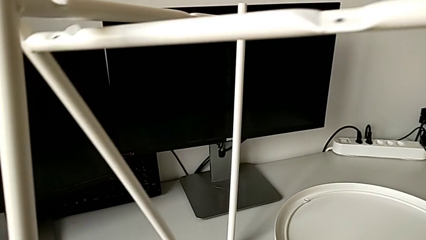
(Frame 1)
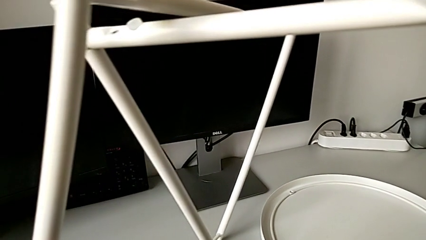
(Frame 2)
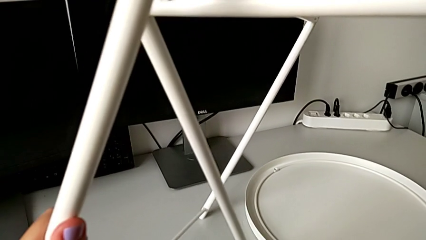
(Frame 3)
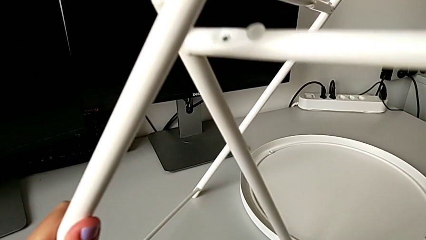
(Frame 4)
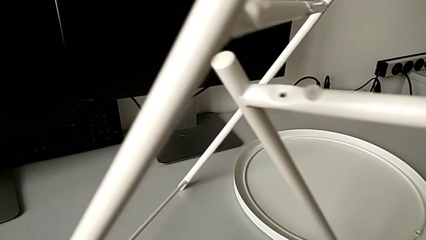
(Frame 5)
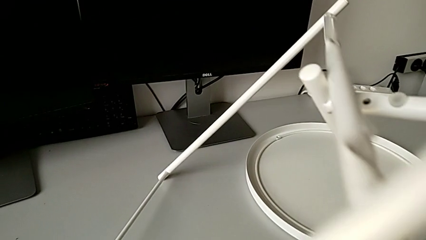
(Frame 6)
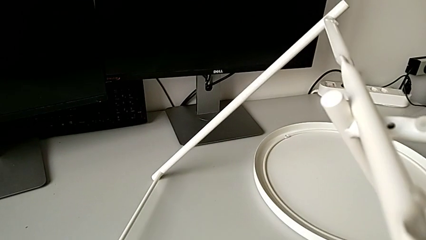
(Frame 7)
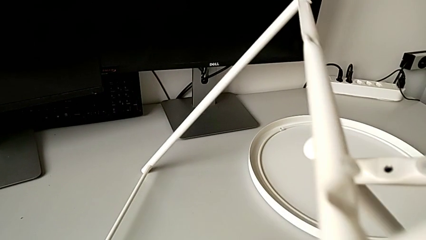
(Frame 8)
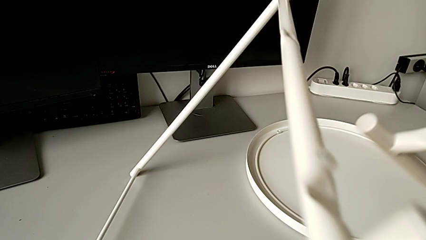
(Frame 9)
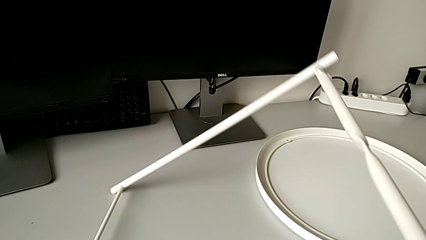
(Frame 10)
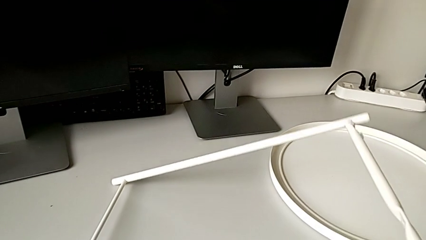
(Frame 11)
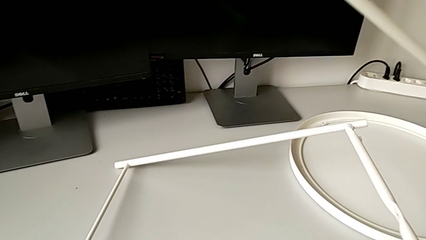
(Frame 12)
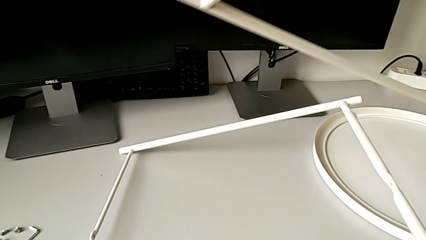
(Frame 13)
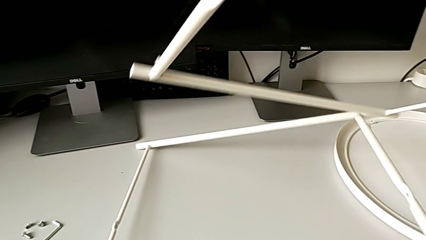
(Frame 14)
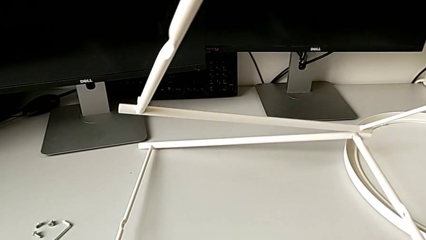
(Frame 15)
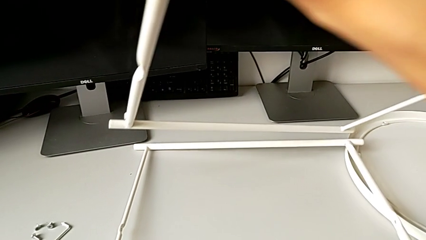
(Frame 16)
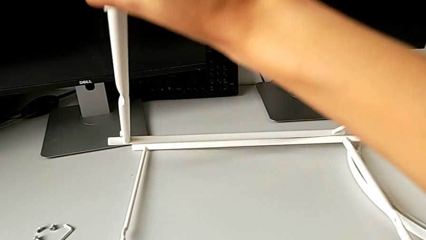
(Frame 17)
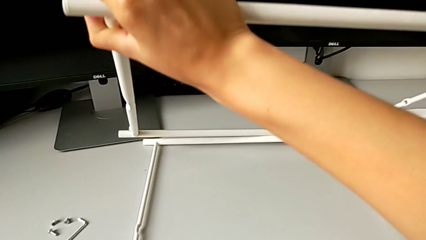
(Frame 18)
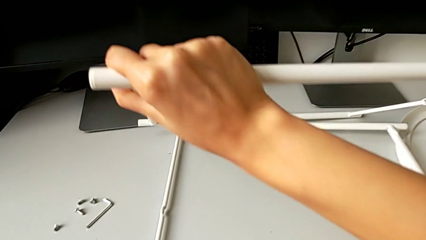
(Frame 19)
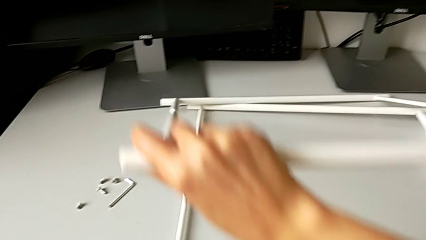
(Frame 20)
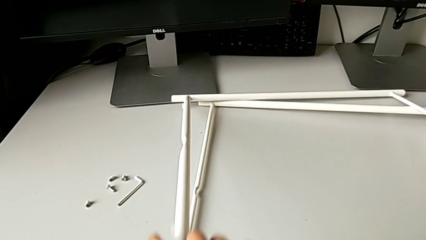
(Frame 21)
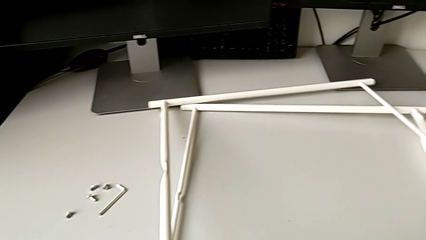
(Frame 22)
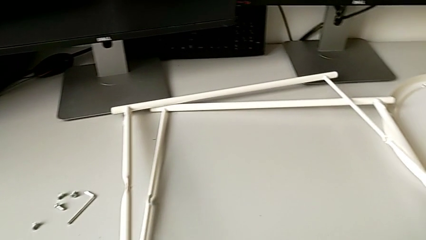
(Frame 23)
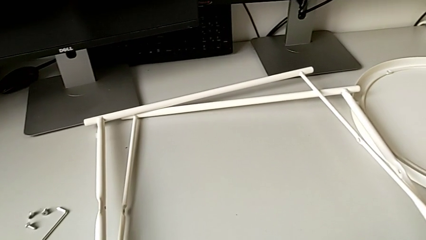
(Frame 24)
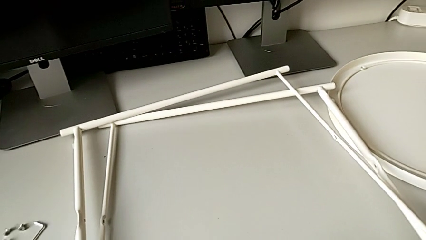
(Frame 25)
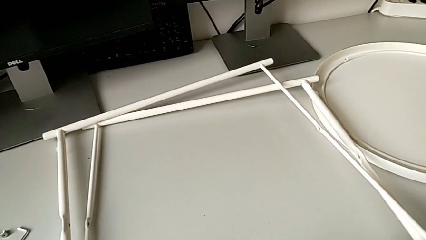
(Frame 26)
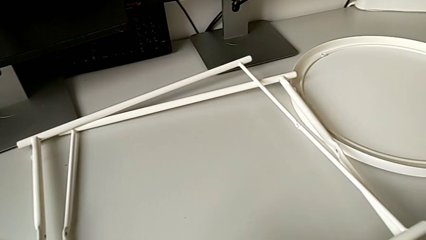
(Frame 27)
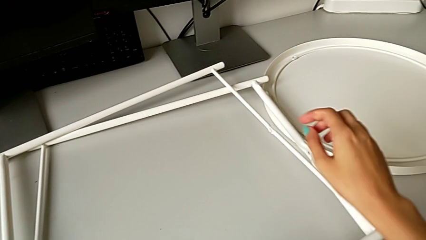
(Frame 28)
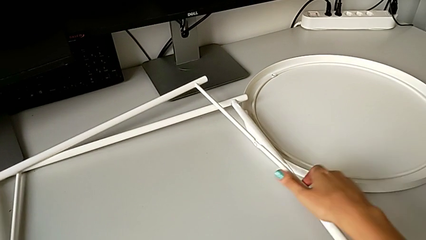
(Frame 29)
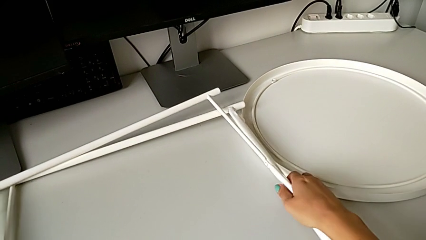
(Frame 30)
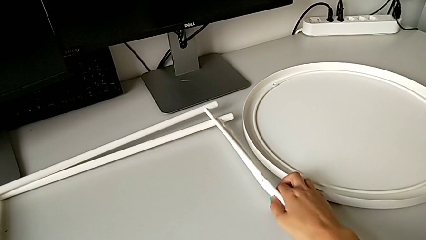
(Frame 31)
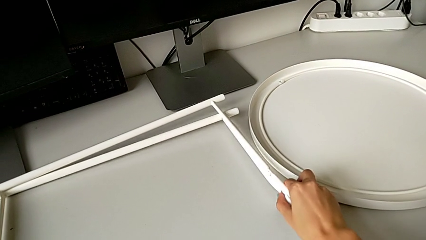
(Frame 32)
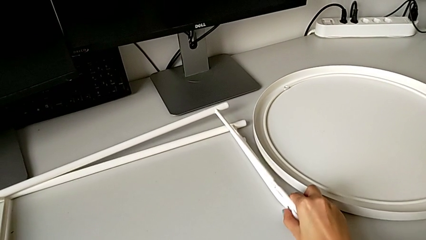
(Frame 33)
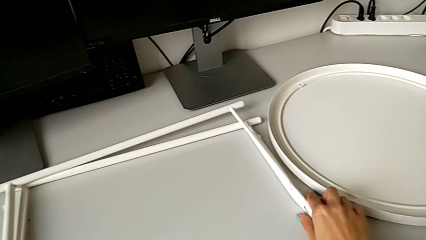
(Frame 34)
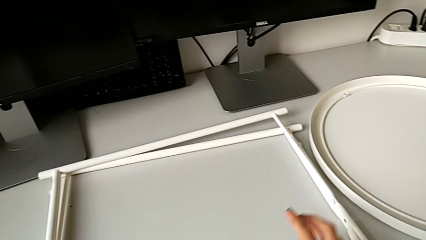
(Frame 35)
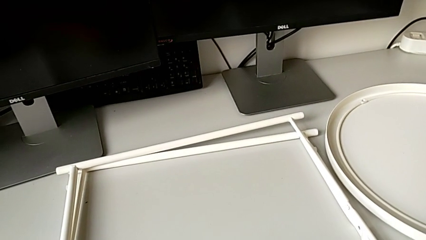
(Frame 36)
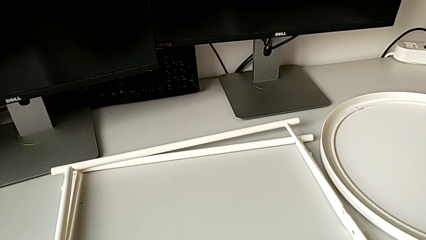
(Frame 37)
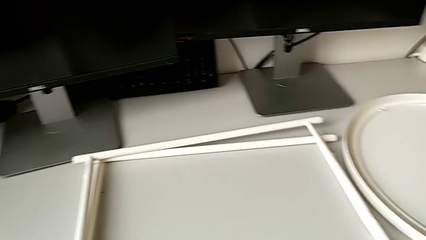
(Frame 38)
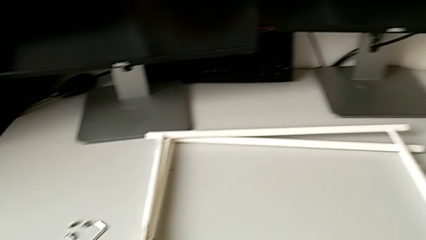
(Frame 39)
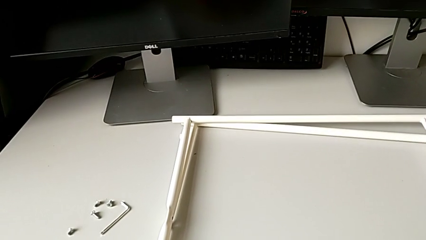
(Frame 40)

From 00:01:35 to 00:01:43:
The camera wearer is disassembling the legs. They disassemble the leg and place it twice.
